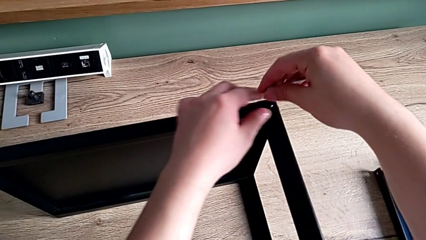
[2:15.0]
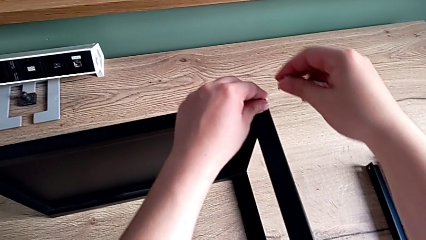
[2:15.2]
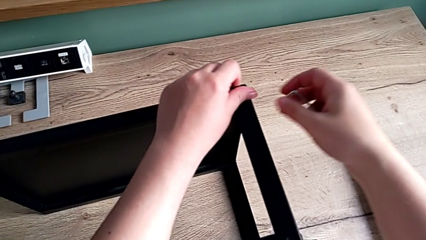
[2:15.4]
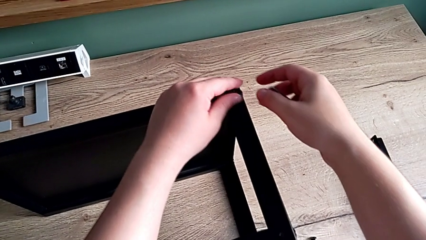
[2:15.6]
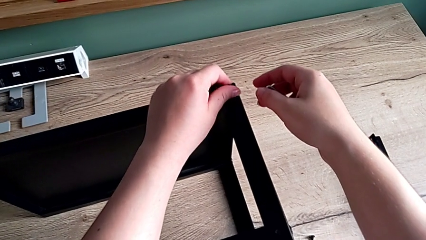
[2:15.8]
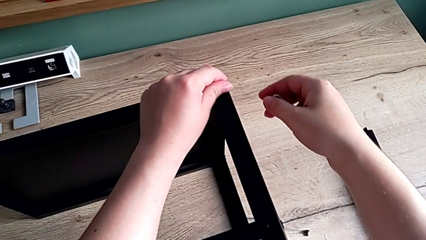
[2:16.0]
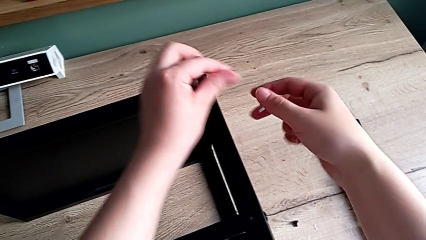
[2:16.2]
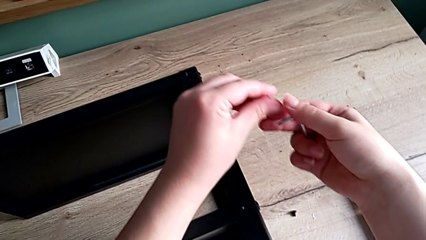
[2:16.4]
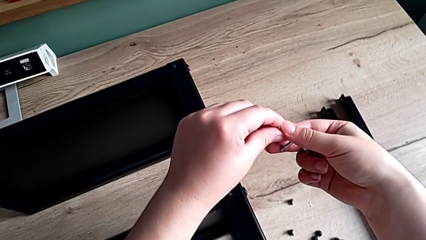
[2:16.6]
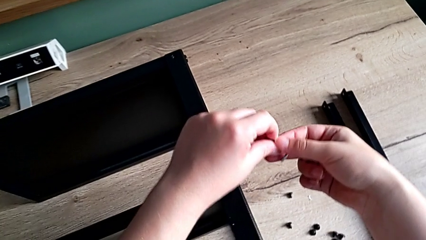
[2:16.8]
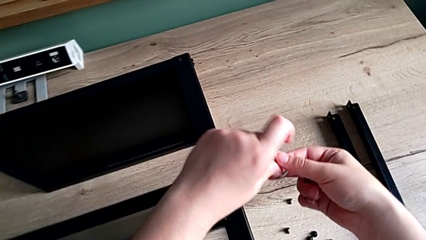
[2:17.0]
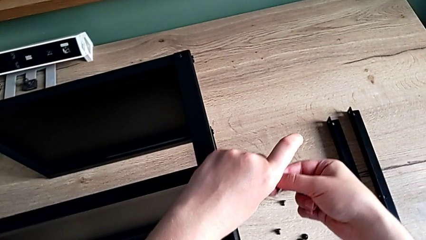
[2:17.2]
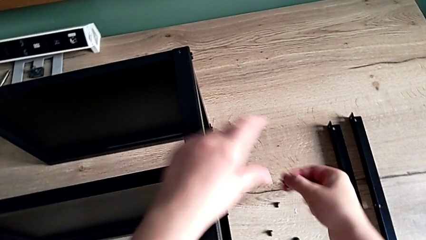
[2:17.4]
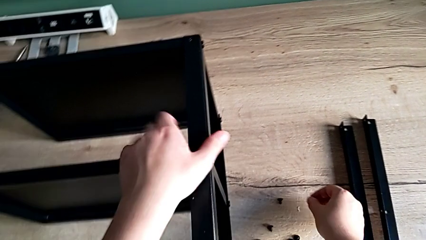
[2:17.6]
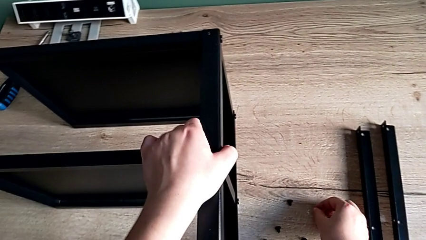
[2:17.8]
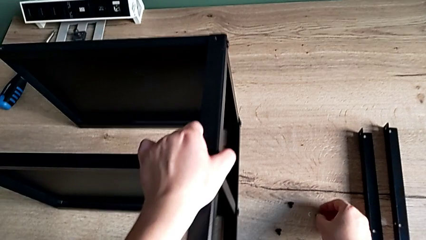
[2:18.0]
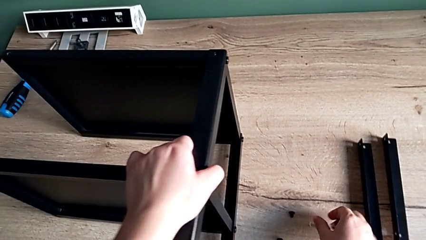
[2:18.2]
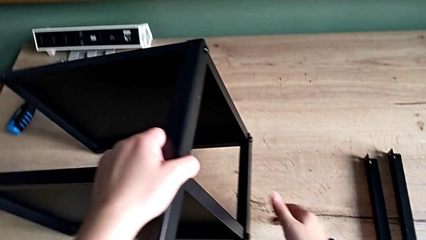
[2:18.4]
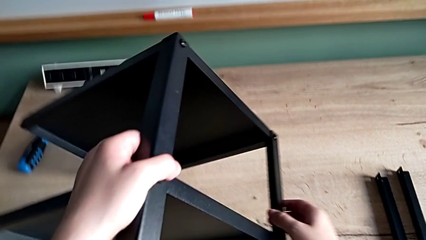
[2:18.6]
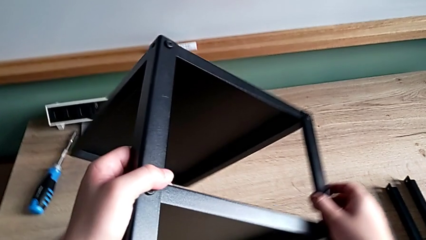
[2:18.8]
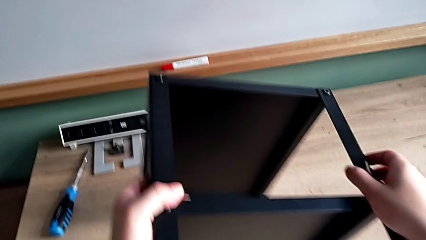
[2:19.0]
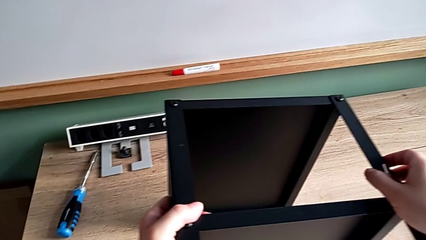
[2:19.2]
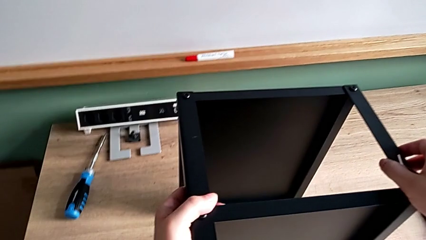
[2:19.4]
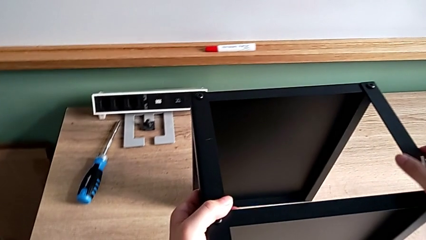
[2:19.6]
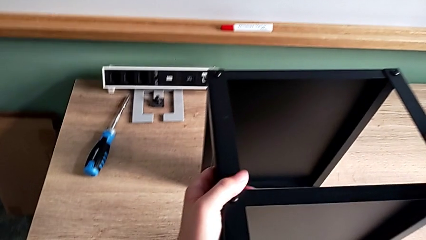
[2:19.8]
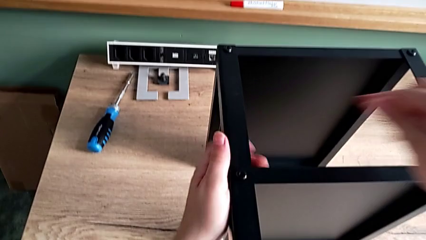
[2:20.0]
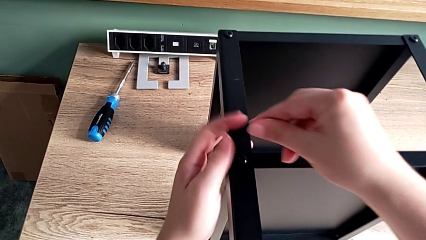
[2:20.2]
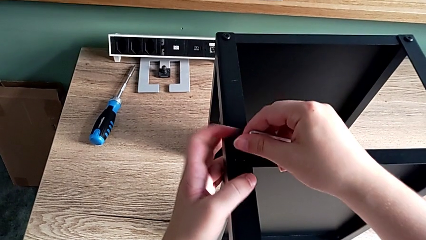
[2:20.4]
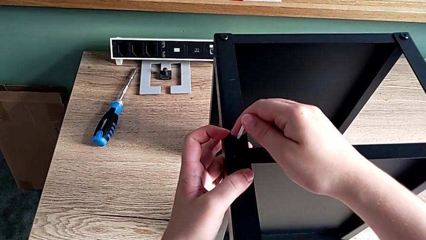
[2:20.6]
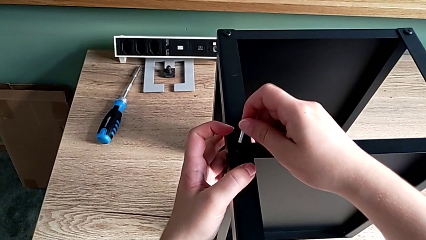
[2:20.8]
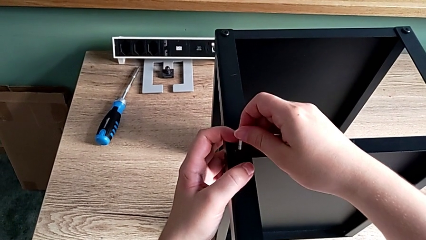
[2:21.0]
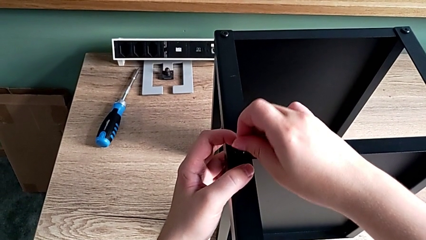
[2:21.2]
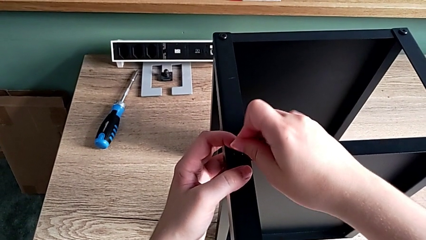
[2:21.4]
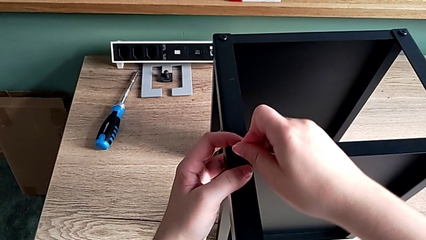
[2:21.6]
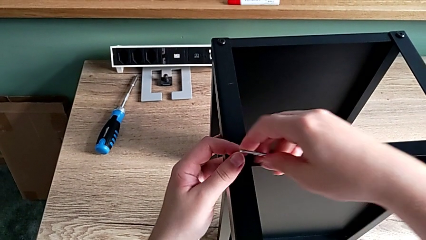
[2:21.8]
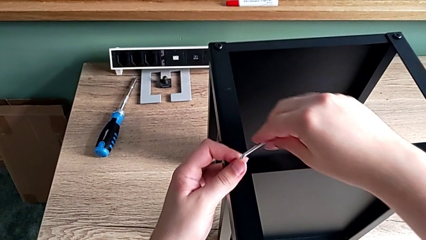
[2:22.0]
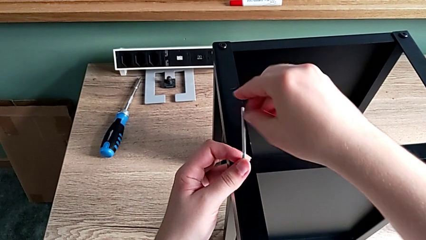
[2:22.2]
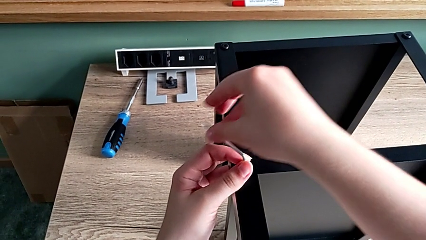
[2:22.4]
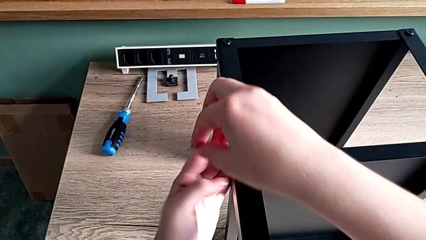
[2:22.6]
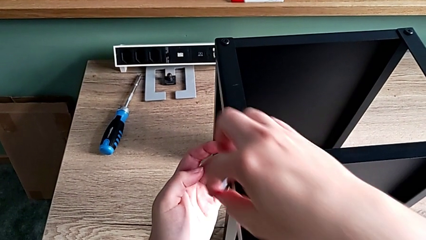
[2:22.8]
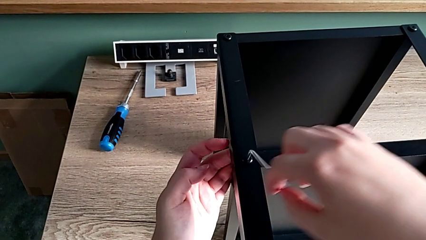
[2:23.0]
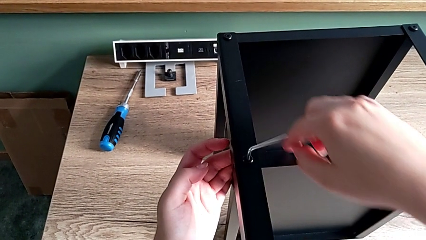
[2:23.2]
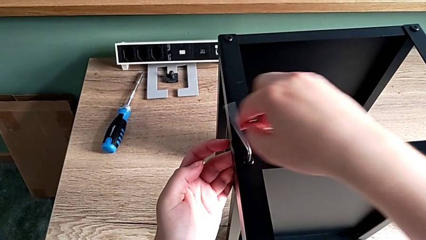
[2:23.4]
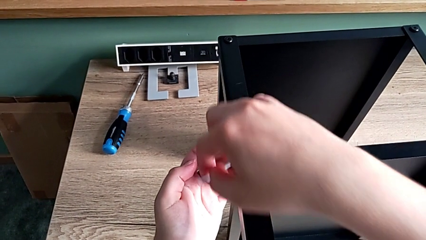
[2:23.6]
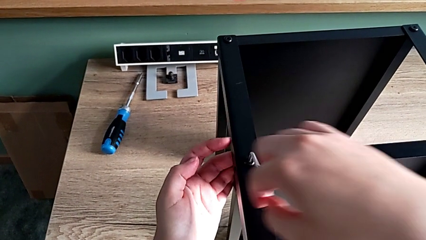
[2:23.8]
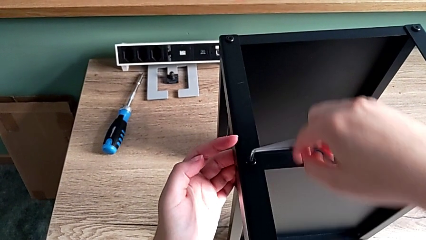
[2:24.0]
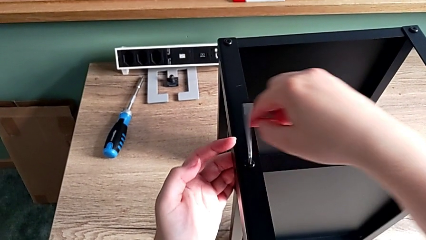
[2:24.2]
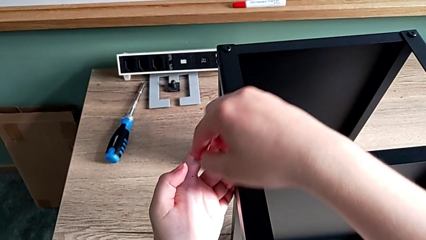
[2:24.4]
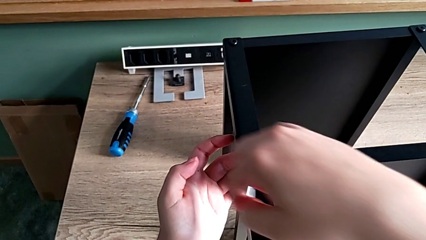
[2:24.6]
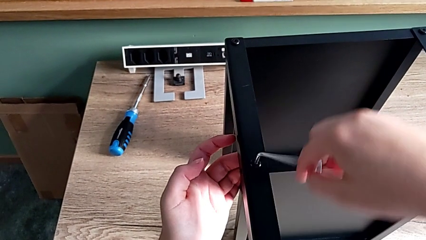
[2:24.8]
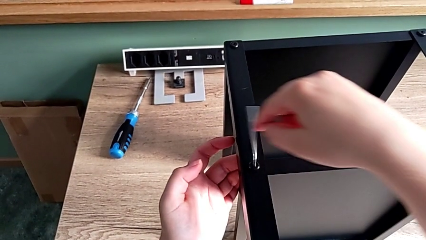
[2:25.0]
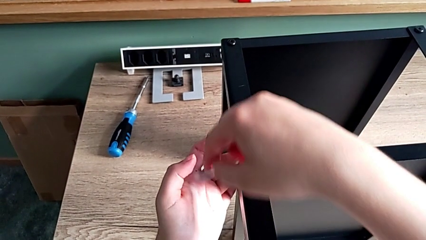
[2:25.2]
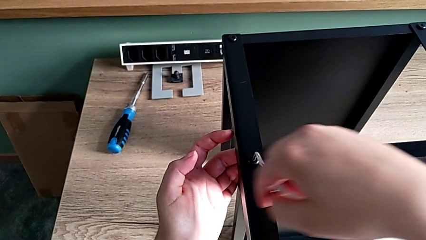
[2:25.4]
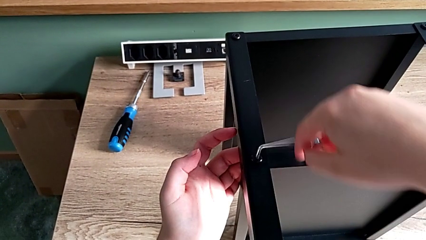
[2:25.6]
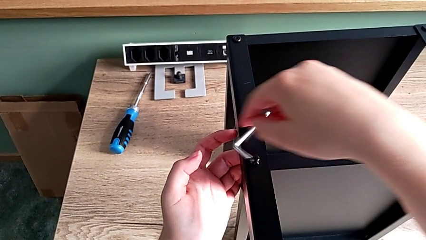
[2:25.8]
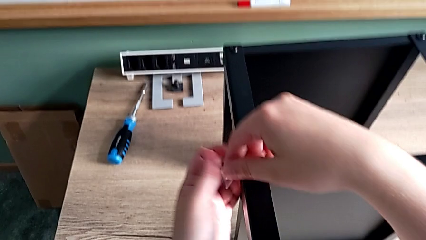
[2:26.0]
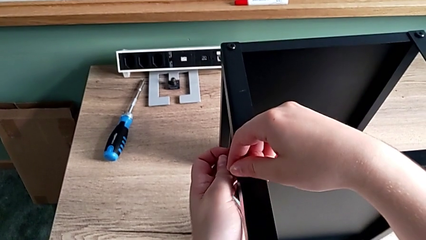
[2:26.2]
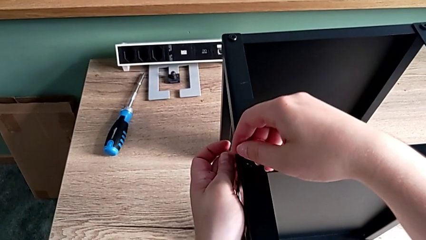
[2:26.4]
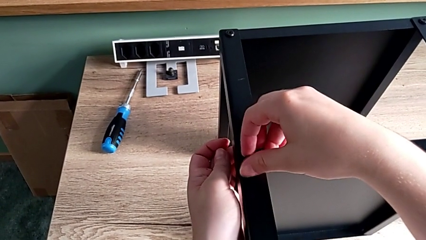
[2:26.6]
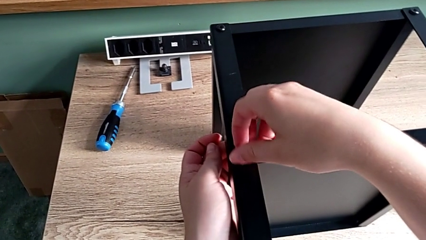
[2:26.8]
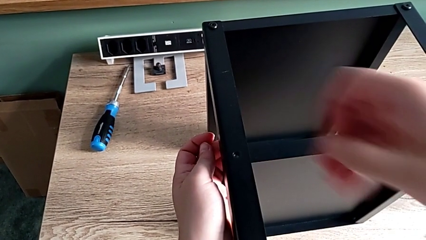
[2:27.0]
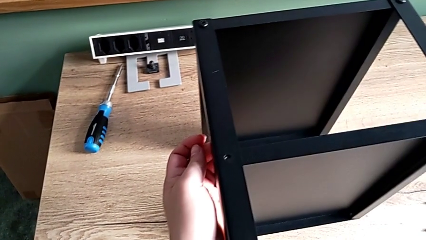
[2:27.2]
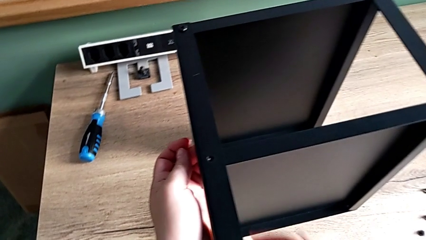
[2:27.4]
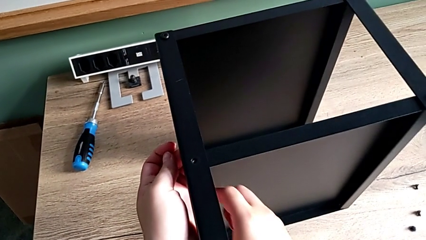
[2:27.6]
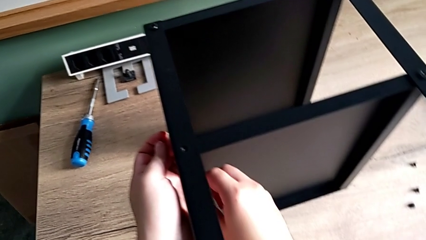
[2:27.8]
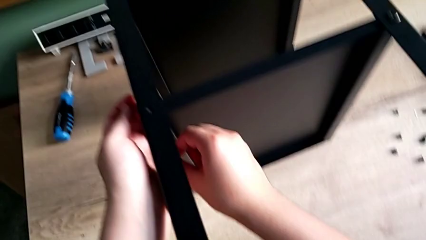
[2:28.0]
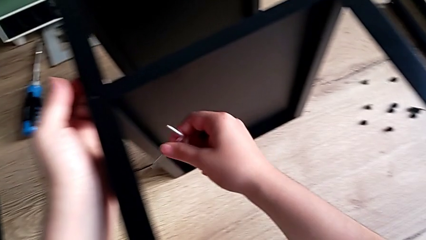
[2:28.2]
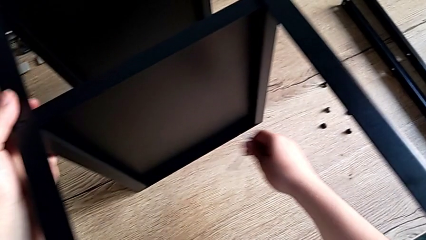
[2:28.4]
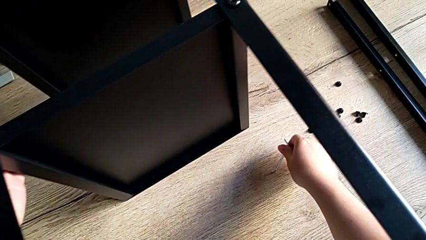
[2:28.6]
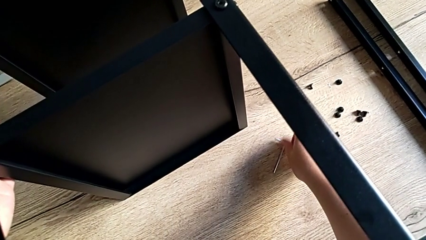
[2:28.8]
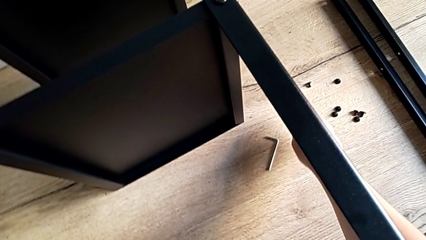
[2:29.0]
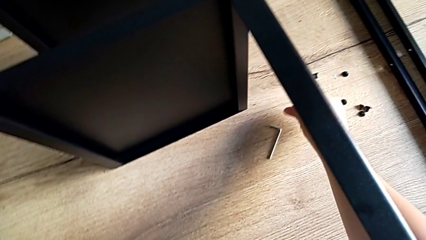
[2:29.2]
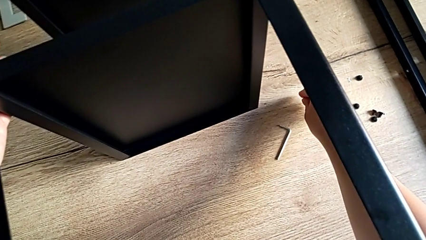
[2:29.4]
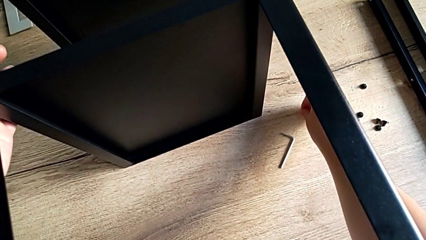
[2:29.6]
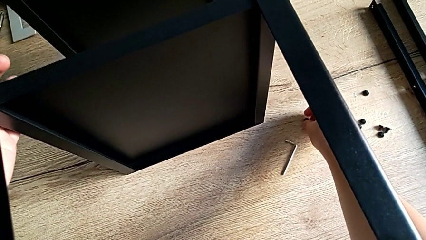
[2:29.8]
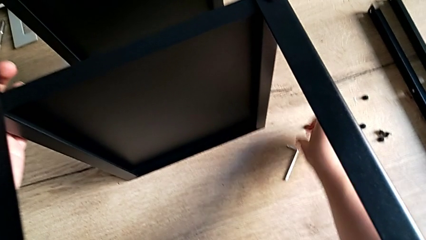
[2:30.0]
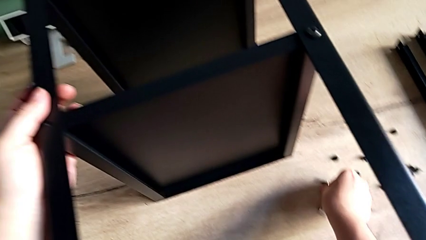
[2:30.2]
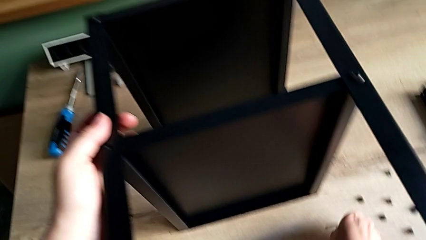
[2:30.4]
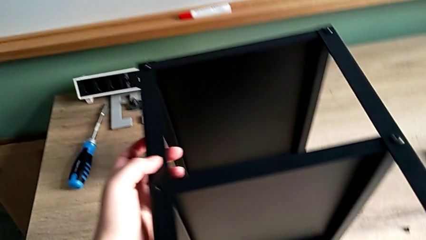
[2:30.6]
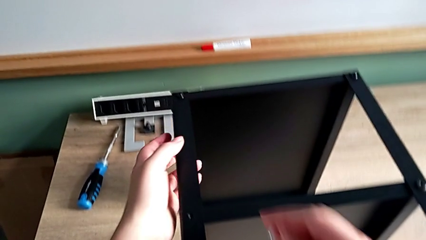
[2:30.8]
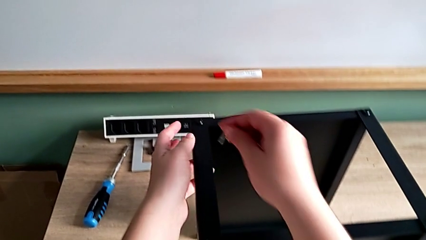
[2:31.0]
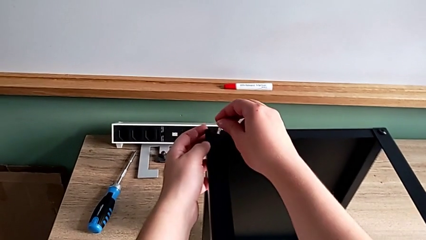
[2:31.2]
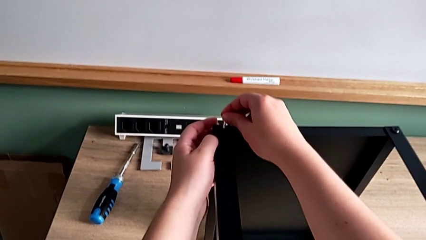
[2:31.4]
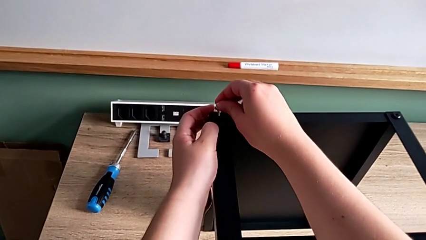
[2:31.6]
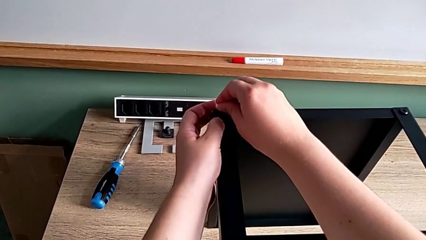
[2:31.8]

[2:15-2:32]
The camera wearer is disassembling the leg. They unscrew the hex socket head, disassemble it and place it. They rotate the nightstand, insert the Allen wrench, unscrew the hex socket head, wrongly drop the Allen wrench, disassemble the hex socket head, place the Allen wrench, place the hex socket head, grab the Allen wrench and insert it.
